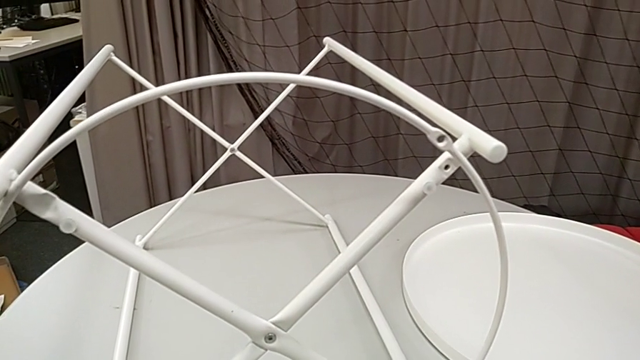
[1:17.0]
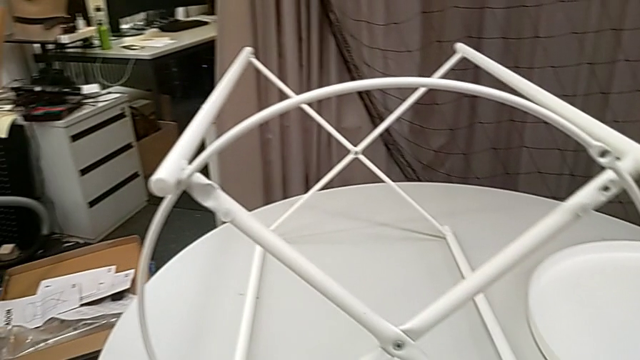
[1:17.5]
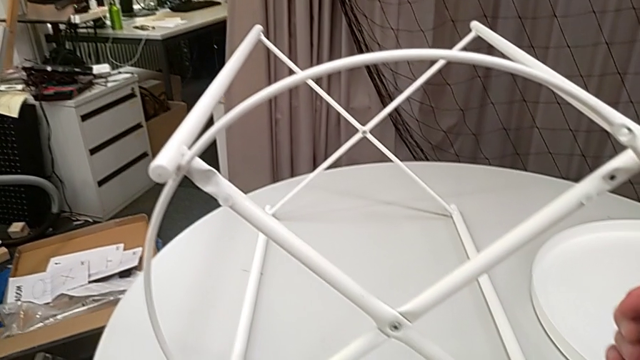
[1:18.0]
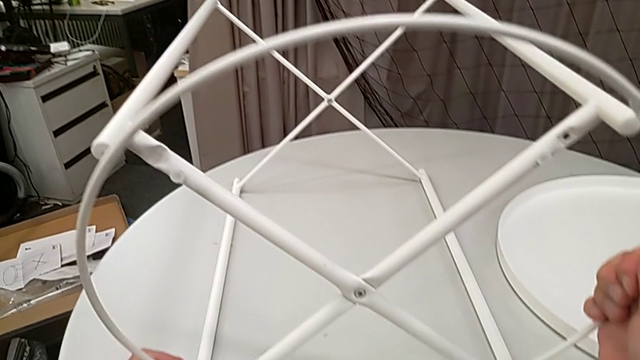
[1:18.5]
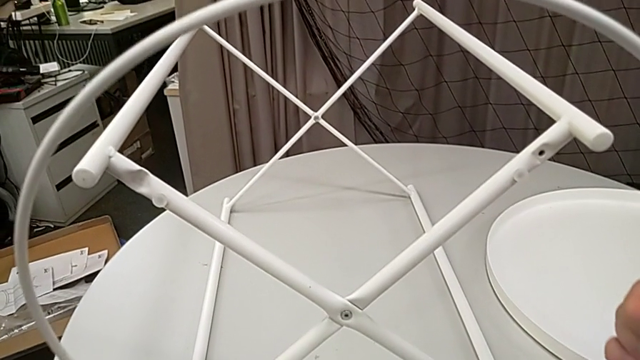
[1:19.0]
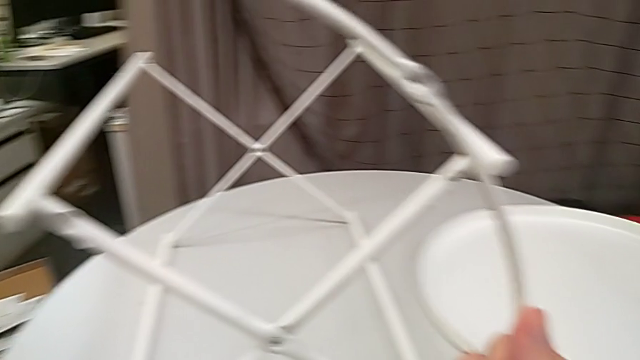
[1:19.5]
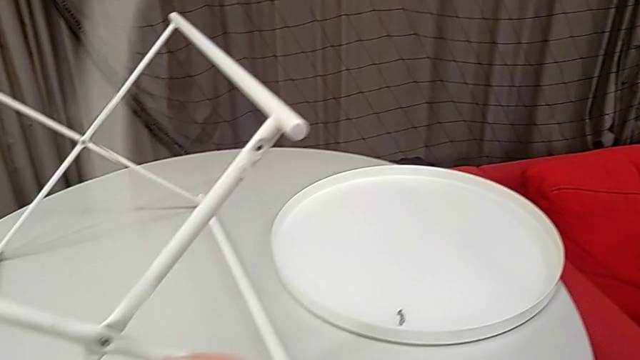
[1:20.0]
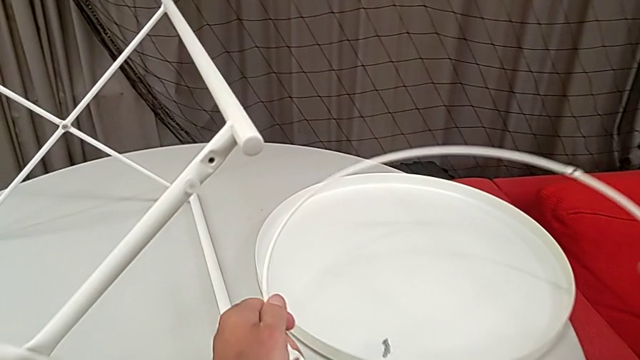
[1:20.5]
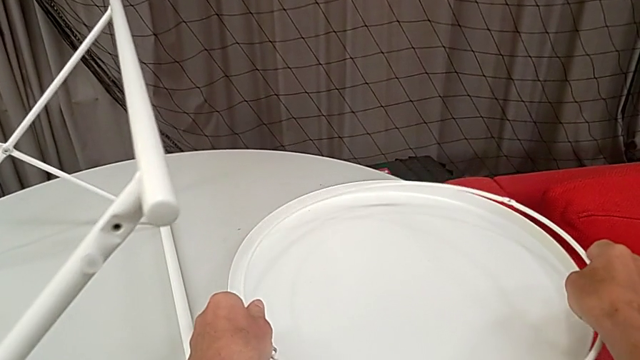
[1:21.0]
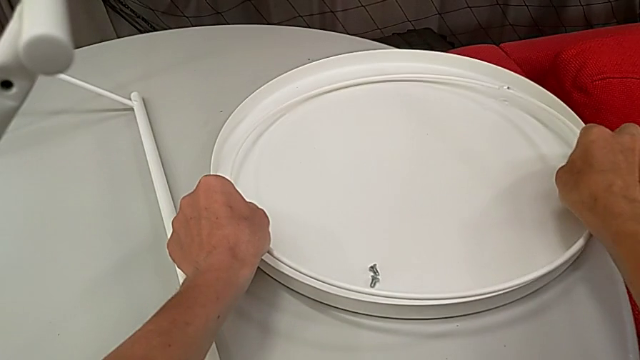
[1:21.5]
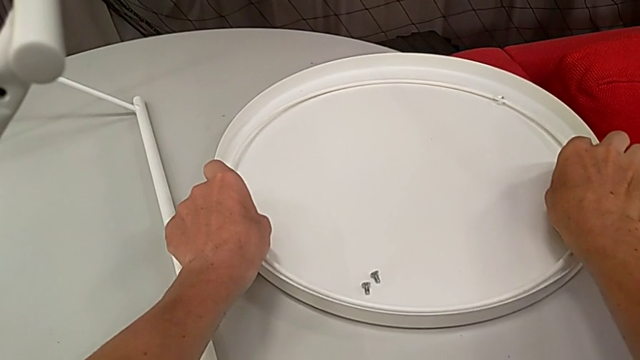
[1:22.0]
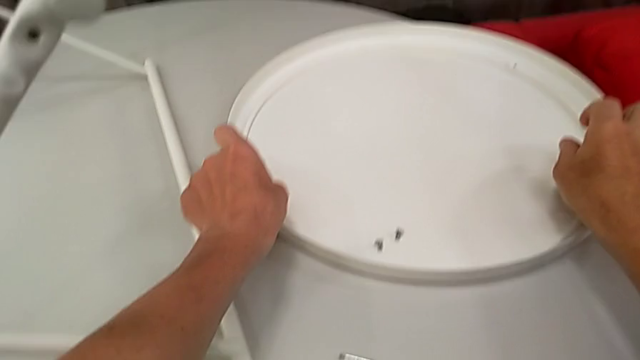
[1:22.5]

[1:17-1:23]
The camera wearer is disassembling the circle from the table. They grab the circle, disassemble it, lift it and place it.

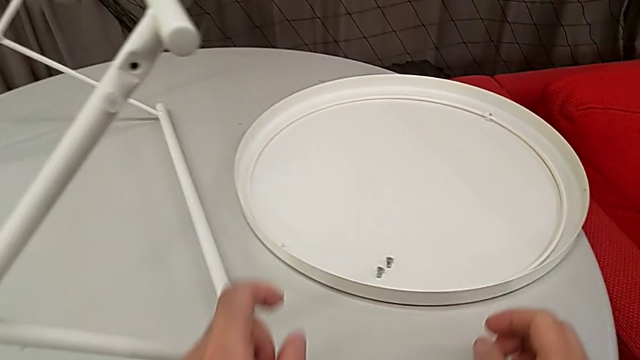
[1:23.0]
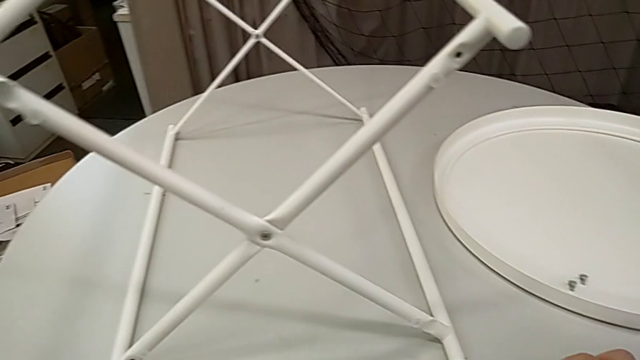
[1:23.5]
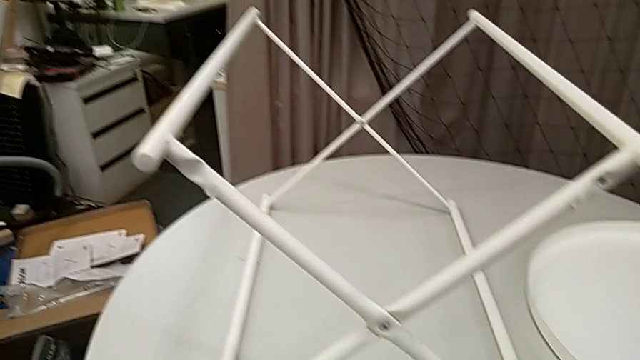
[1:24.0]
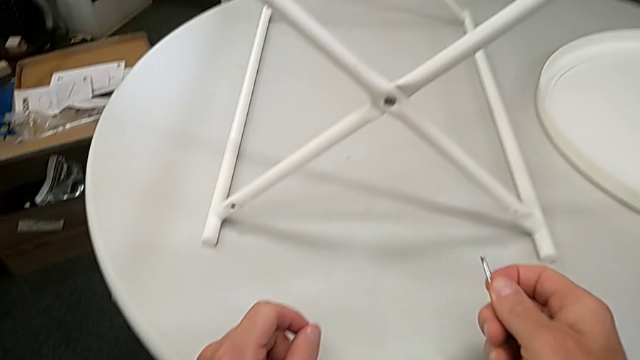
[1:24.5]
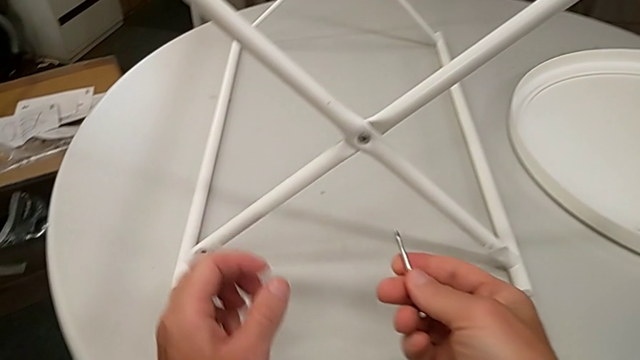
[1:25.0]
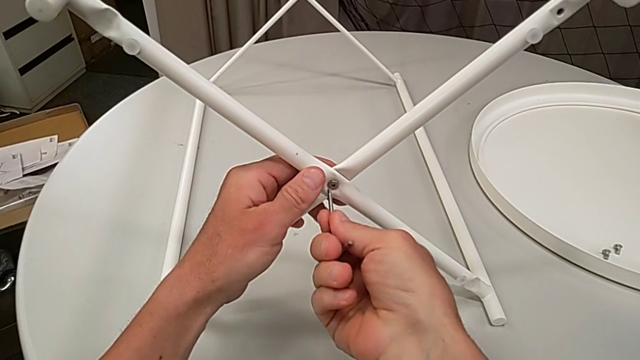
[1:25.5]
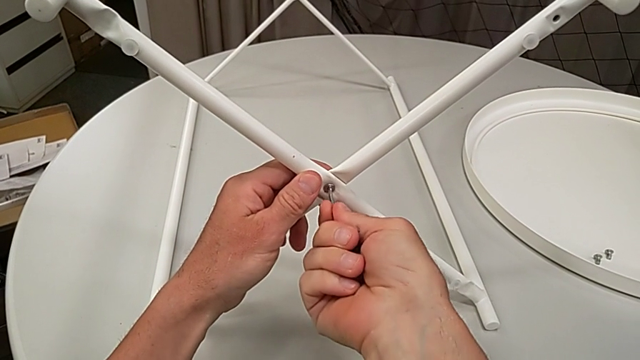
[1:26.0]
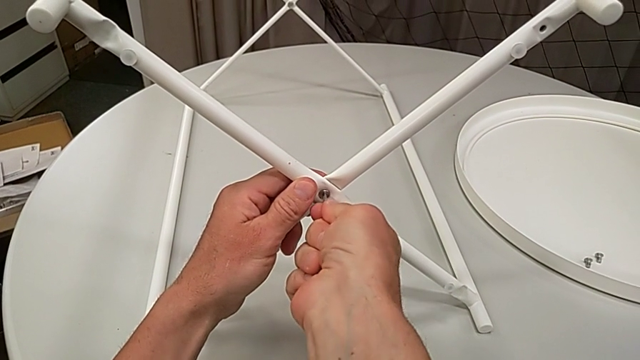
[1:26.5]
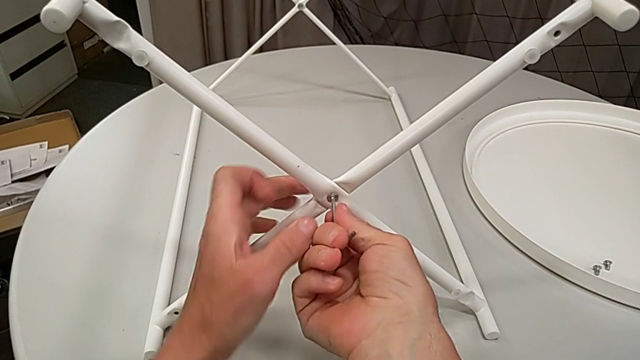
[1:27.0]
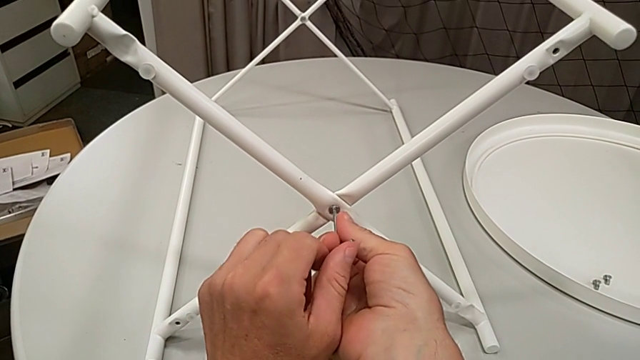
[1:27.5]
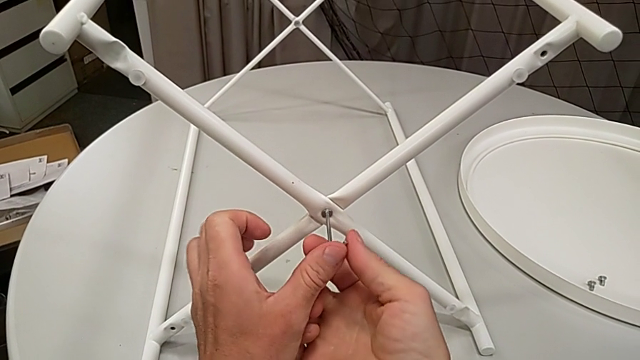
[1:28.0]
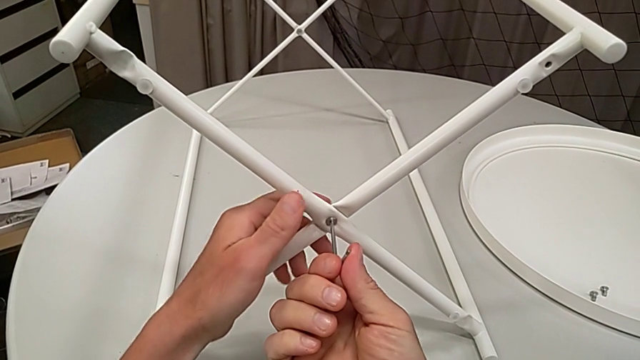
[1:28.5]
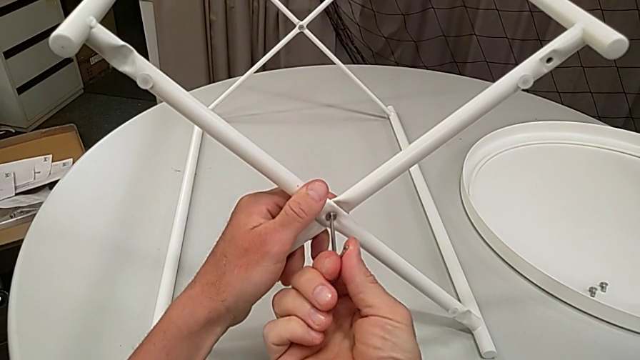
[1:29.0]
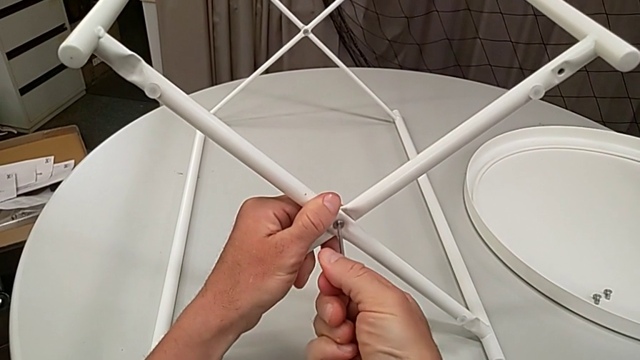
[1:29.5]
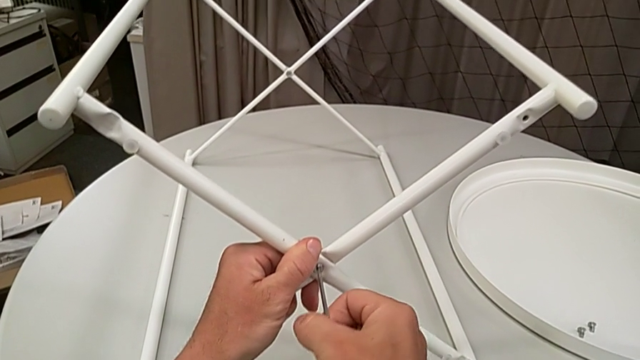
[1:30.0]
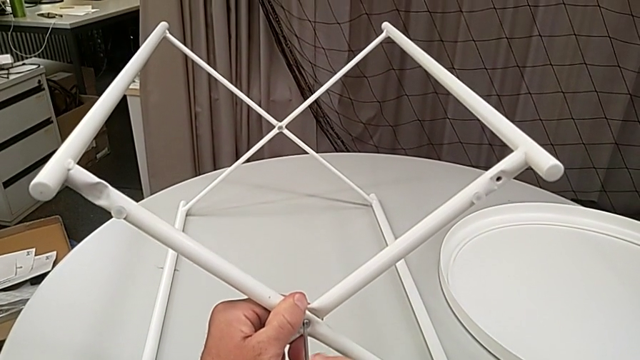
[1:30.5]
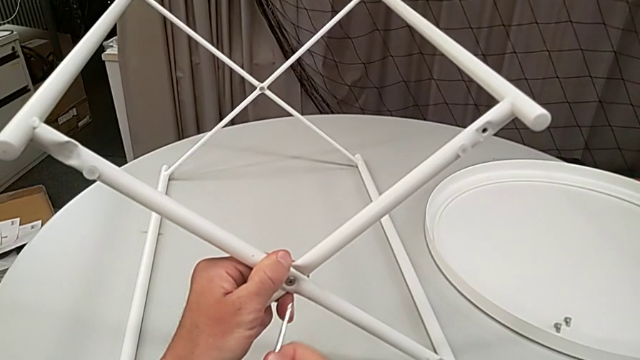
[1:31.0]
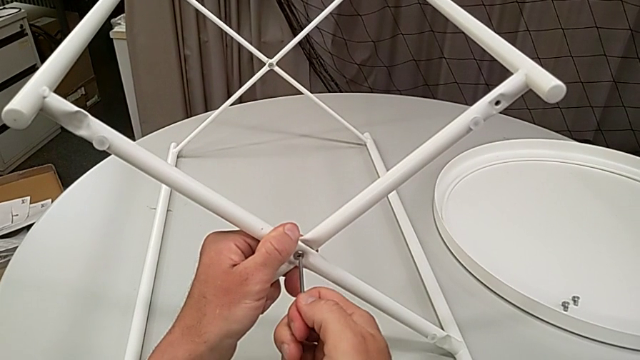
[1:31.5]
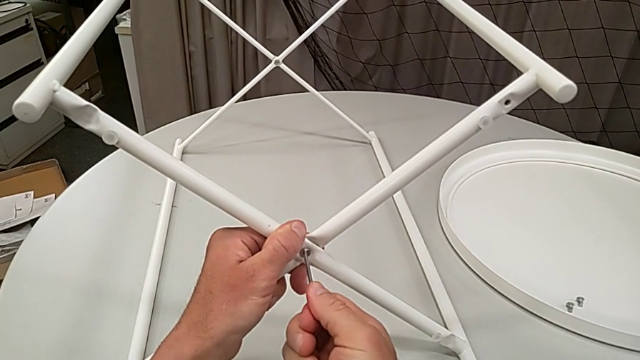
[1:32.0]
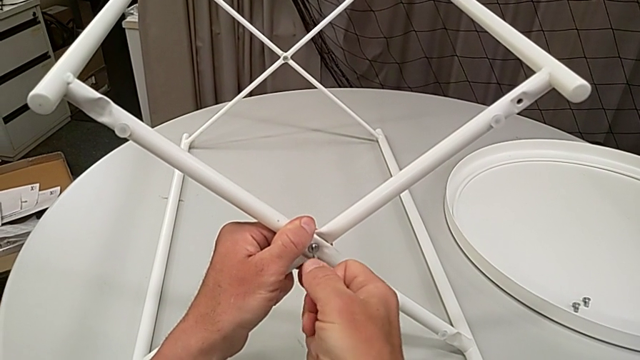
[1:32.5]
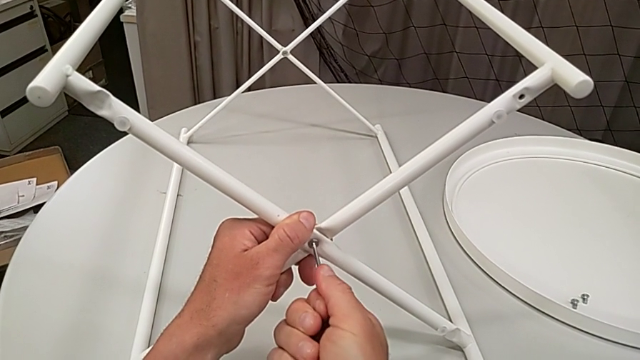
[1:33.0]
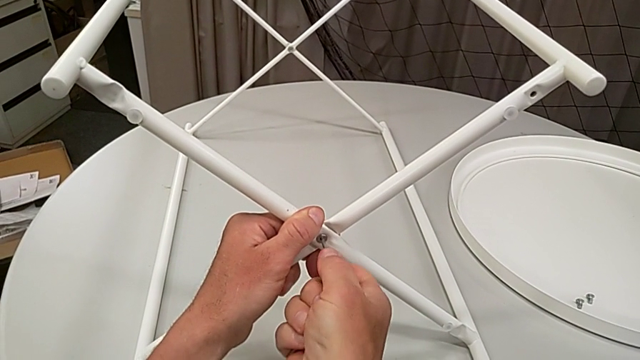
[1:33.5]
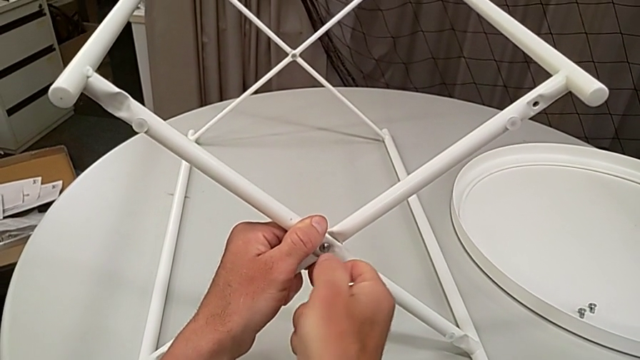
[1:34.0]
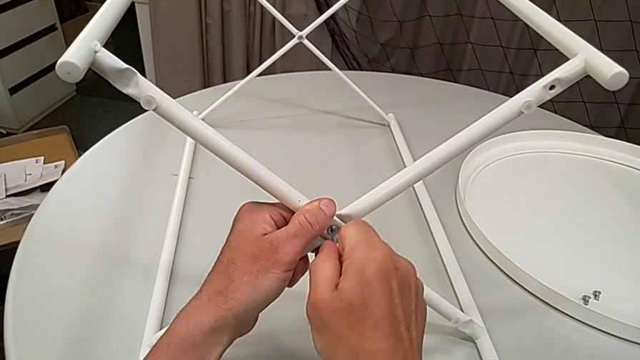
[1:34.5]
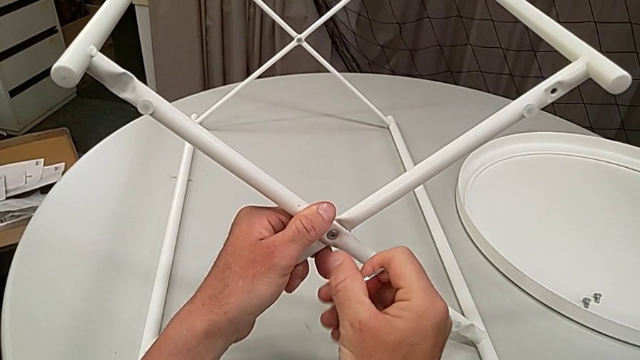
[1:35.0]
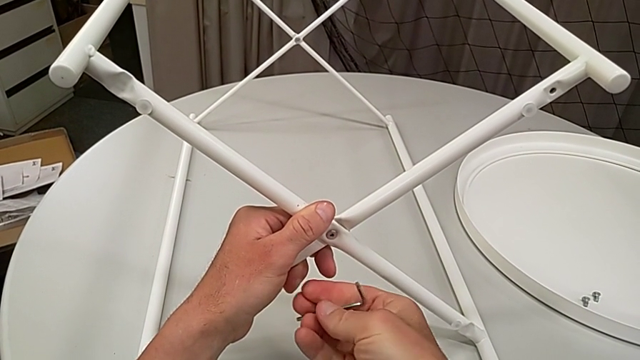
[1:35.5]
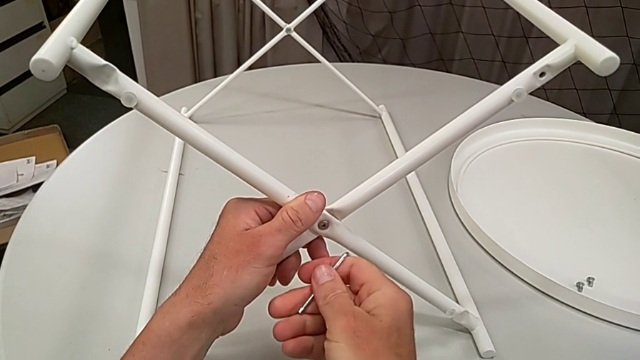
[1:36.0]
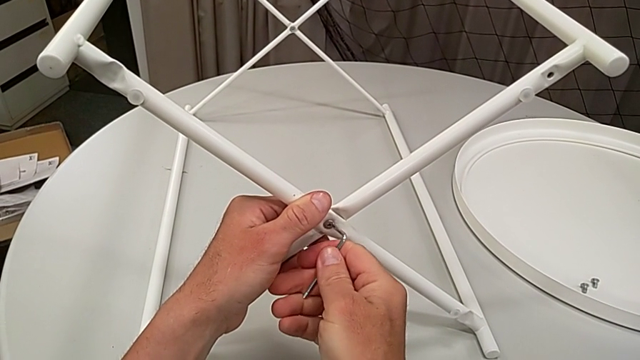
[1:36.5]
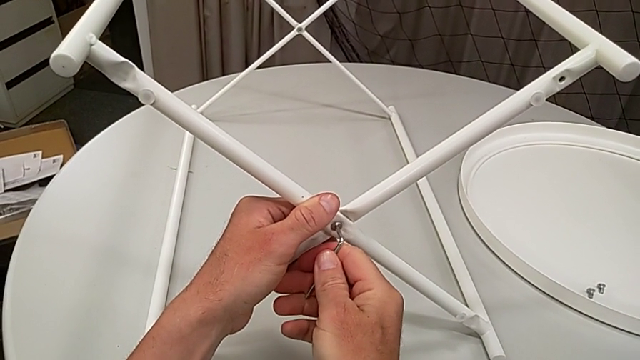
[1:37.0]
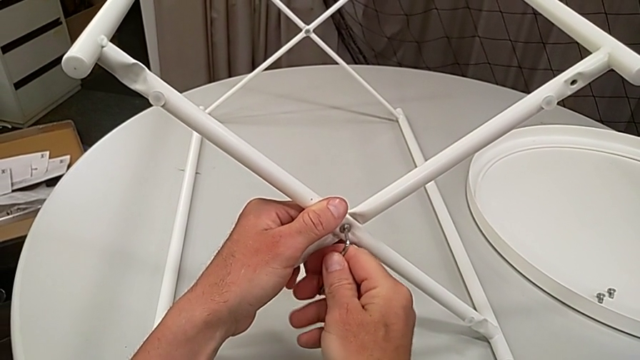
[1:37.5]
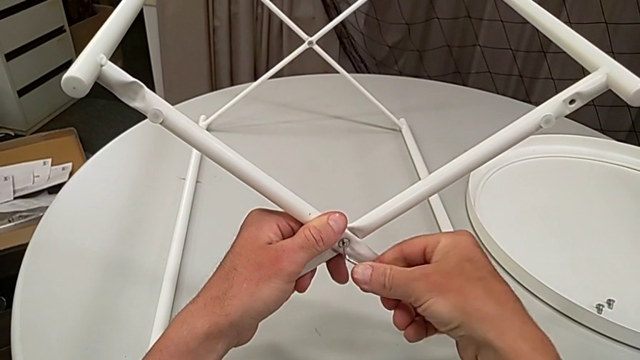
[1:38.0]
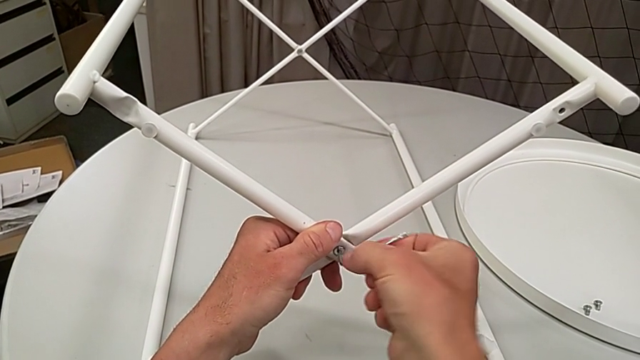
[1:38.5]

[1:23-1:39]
The camera wearer is unscrewing the screw of the legs. They grab the Allen wrench, insert it, unscrew the hex socket head, withdraw the Allen wrench, rotate it and insert it.
